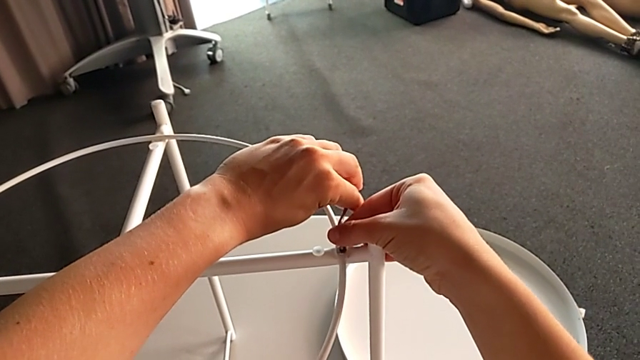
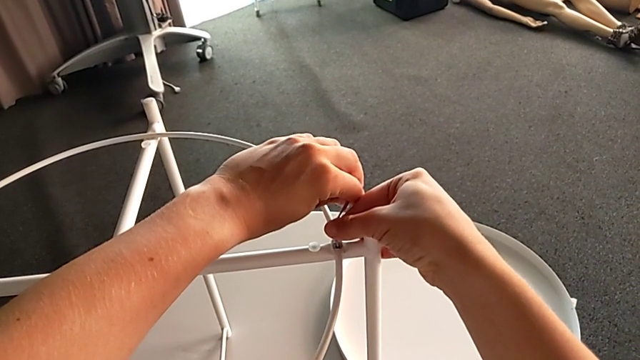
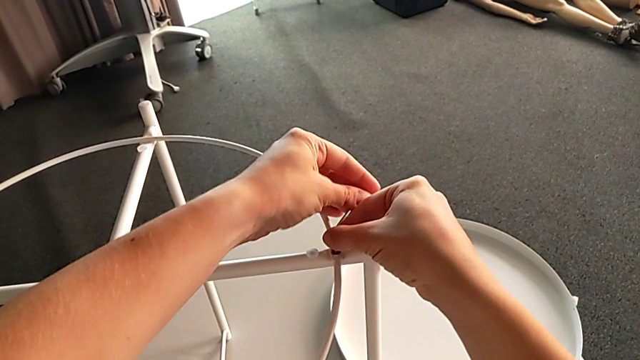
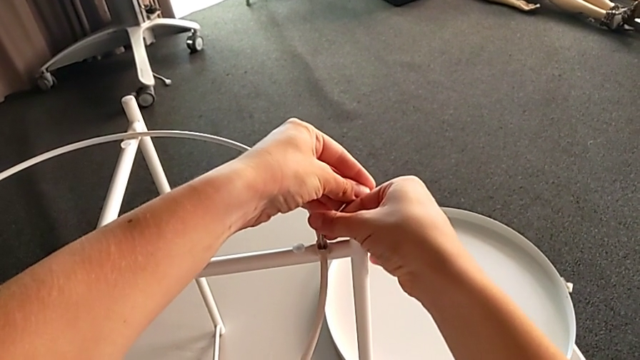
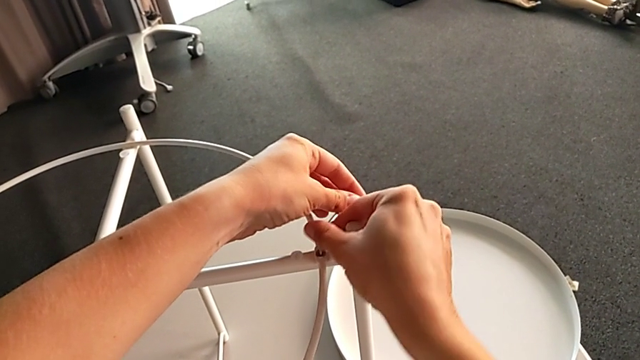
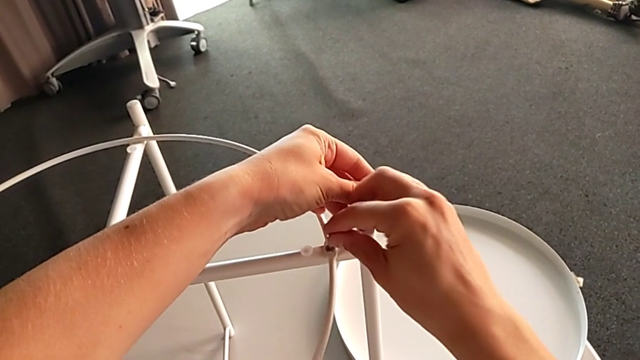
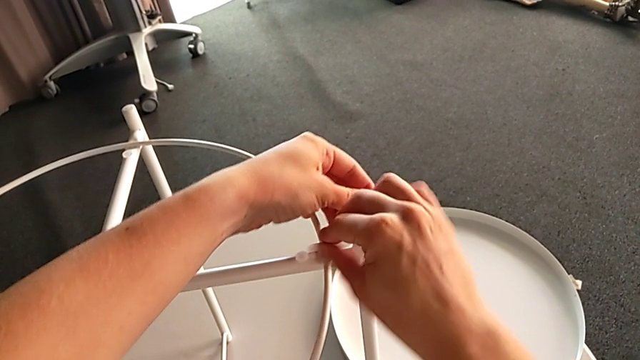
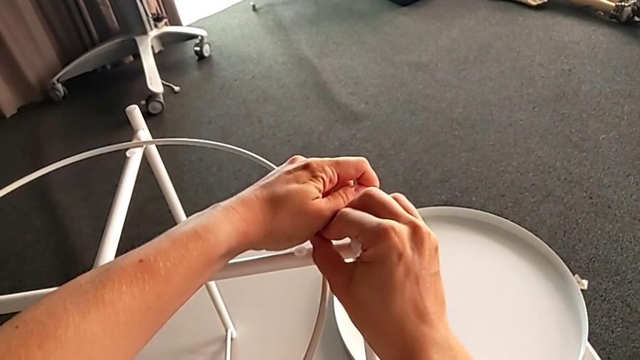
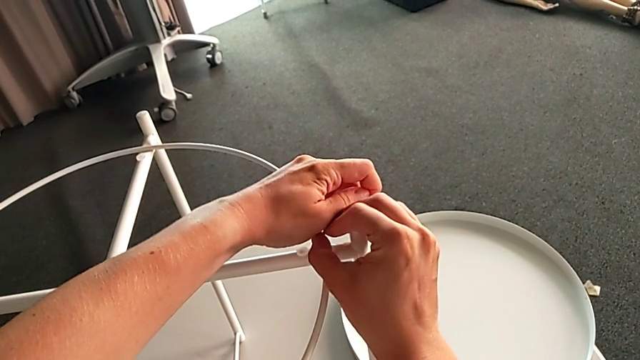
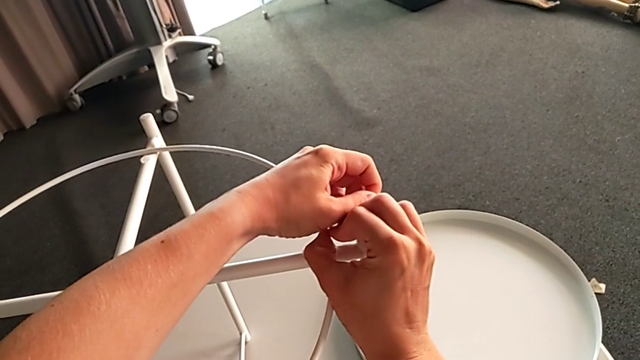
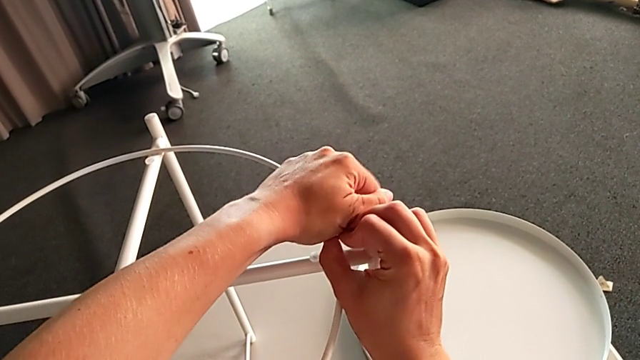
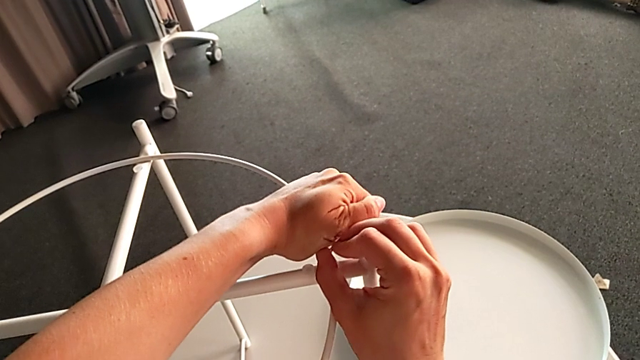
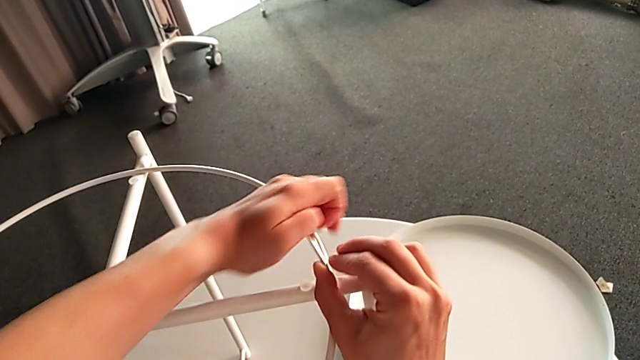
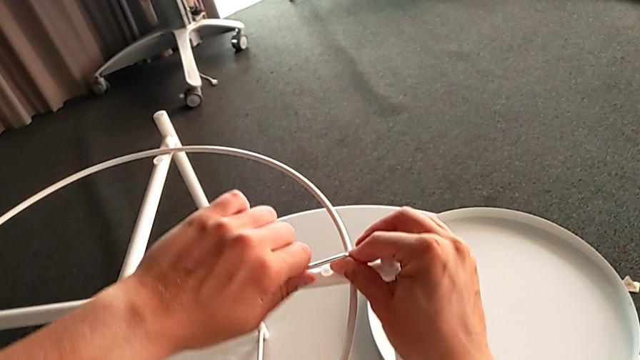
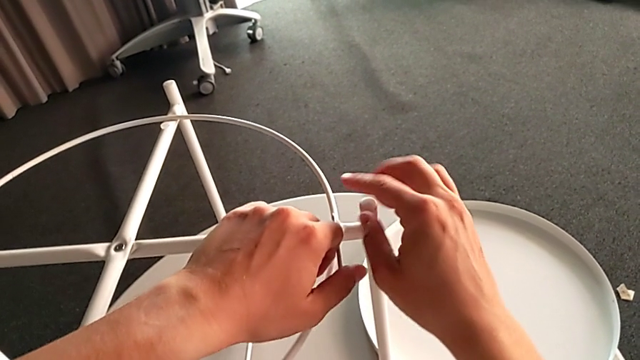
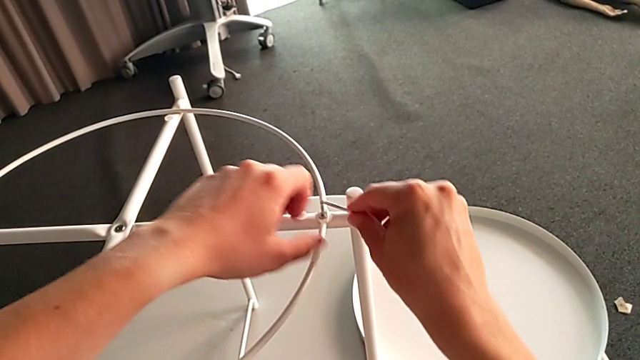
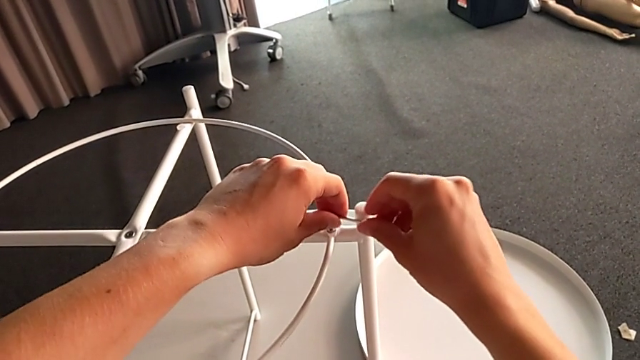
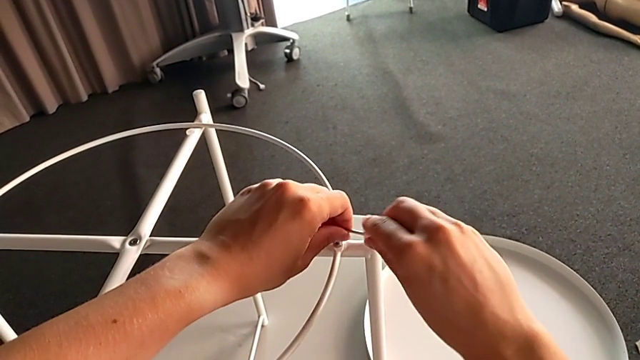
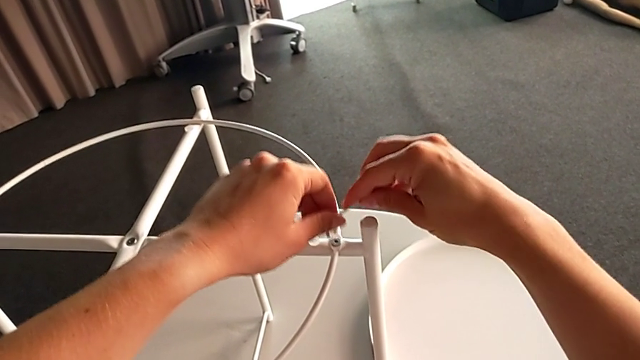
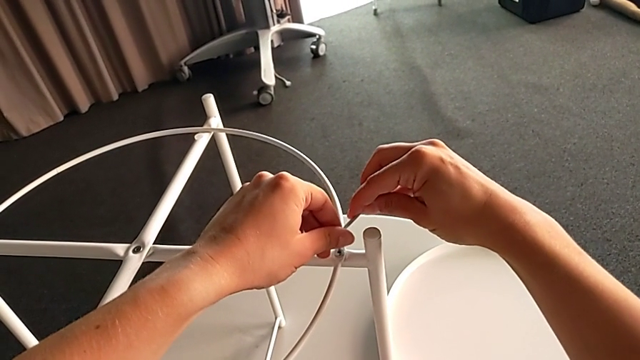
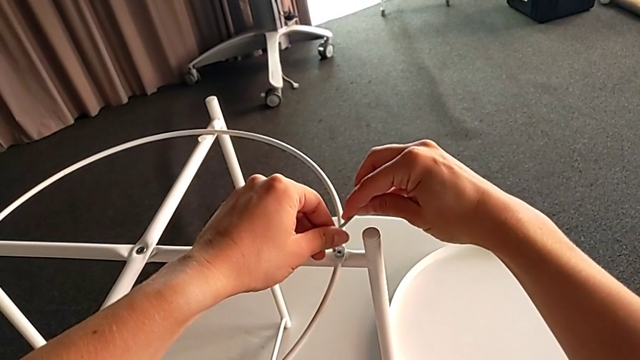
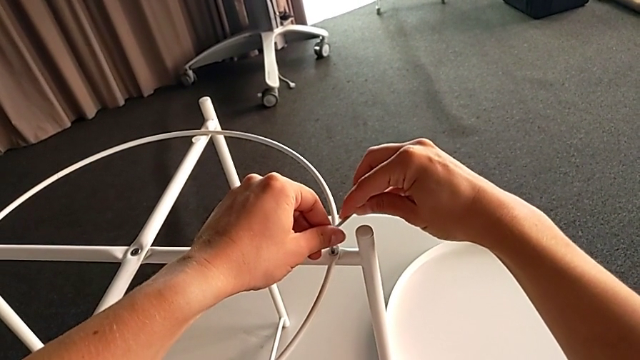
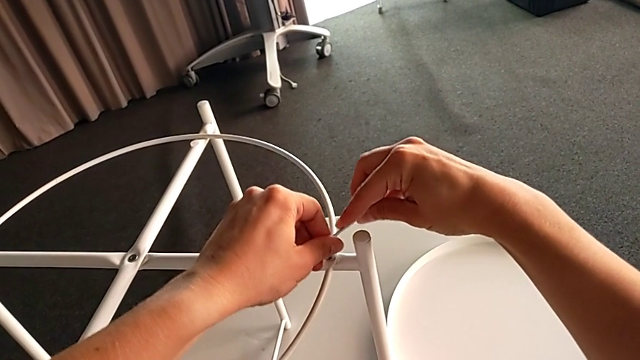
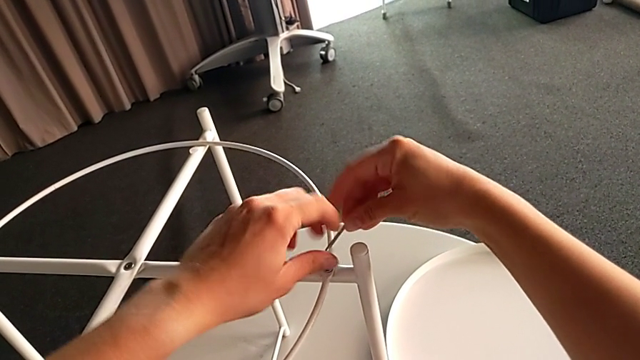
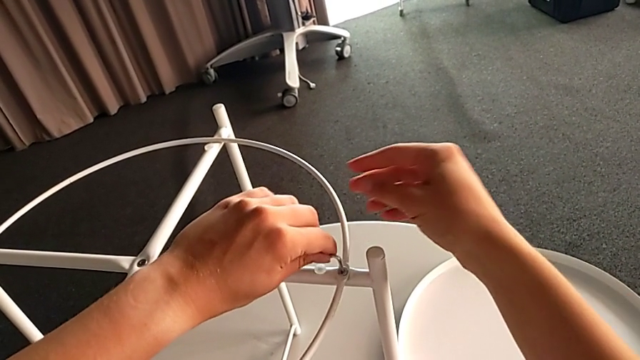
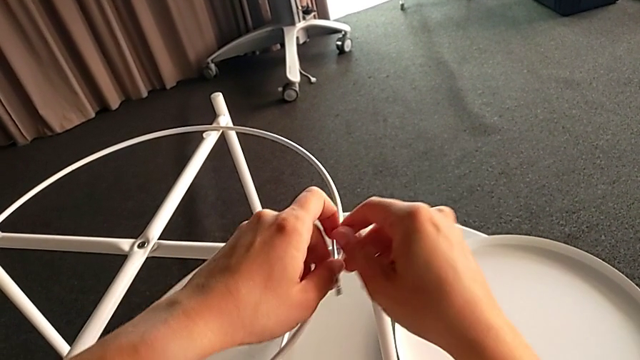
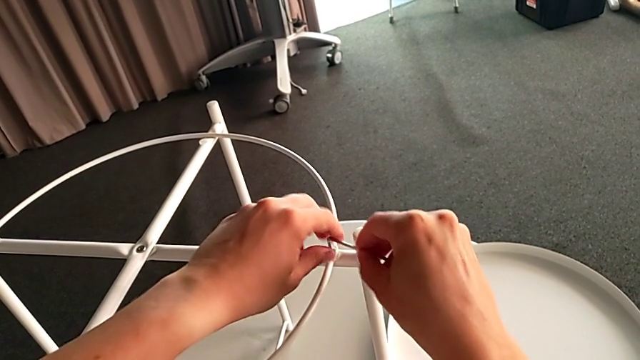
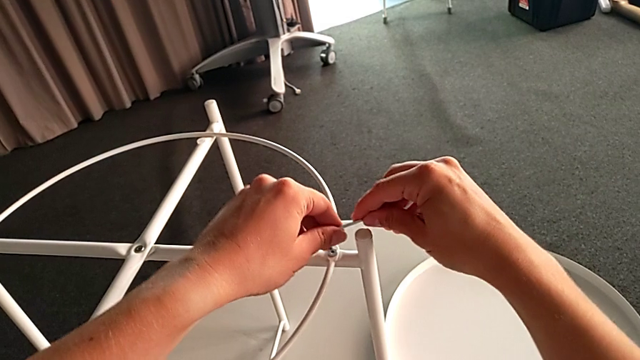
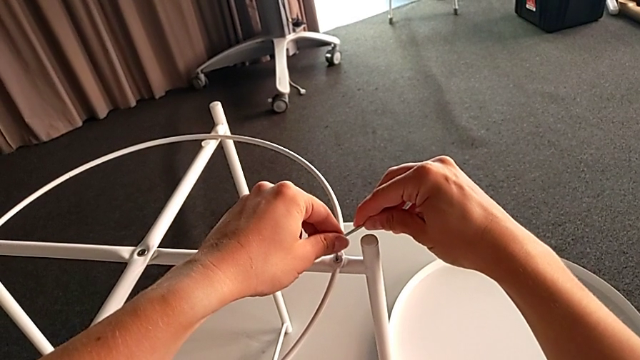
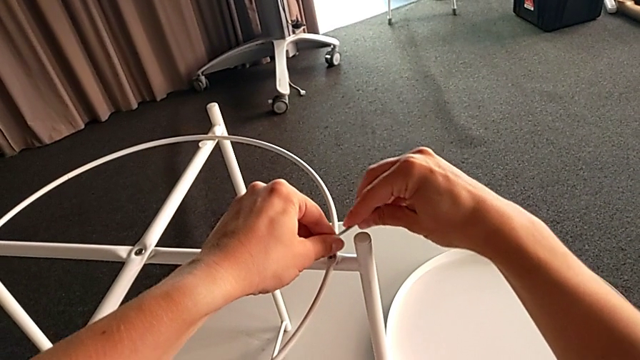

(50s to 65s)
The camera wearer is unscrewing the circle of the legs. They insert the Allen wrench and begin to unscrew the hex socket head.

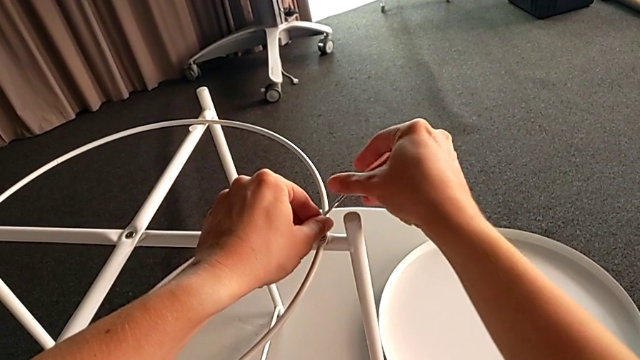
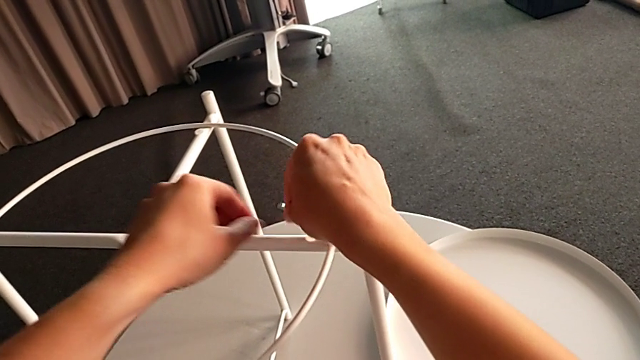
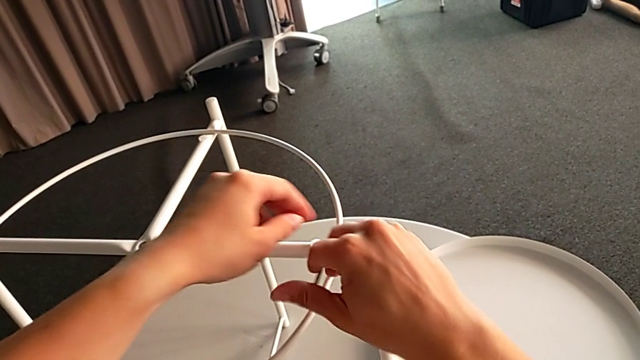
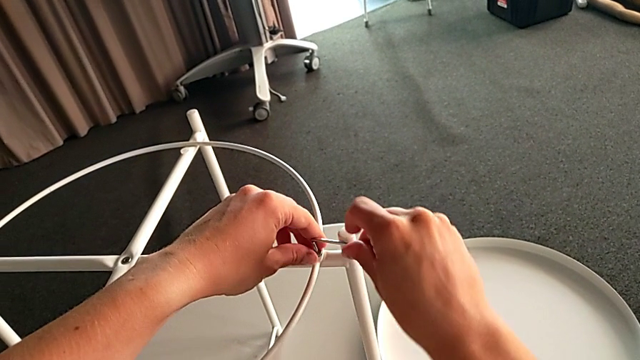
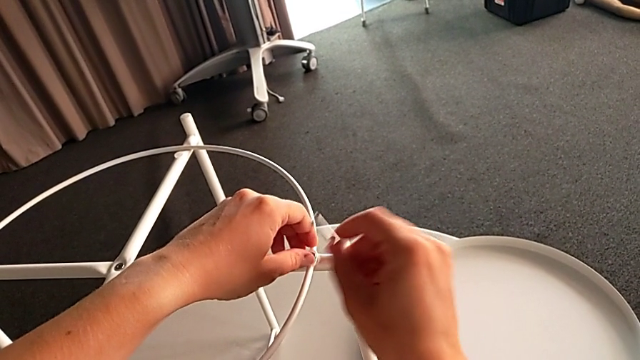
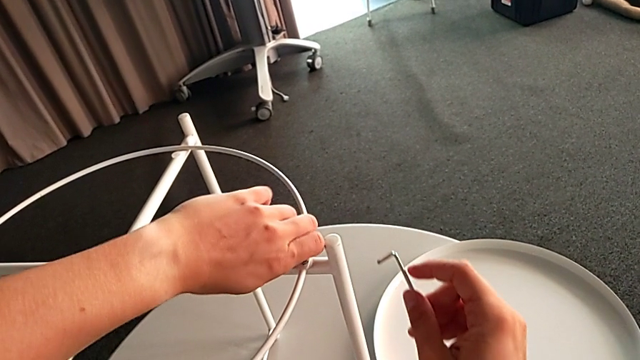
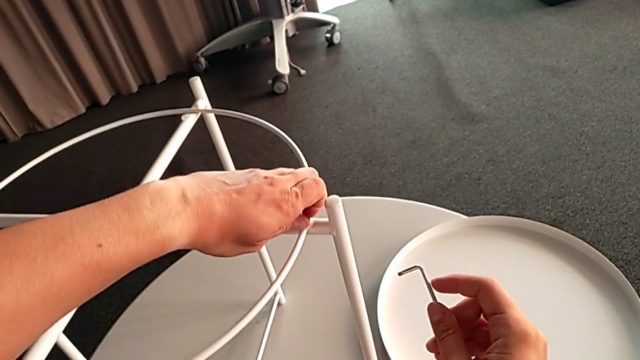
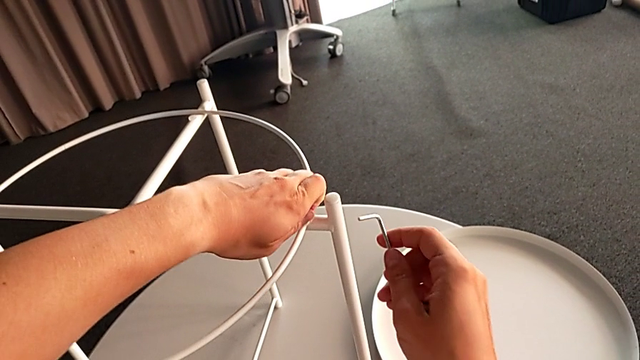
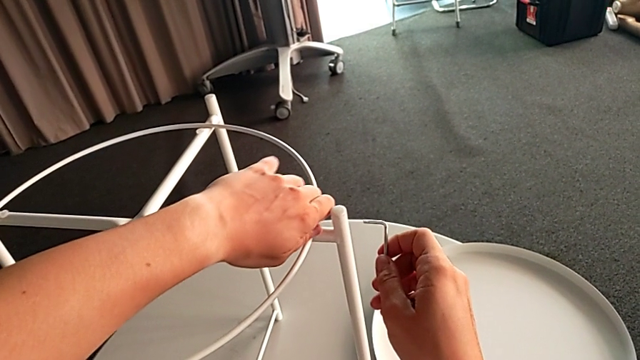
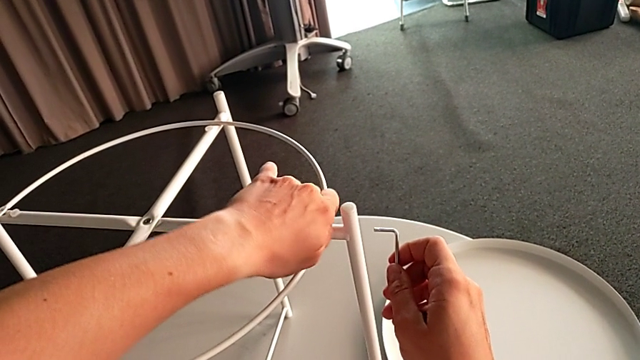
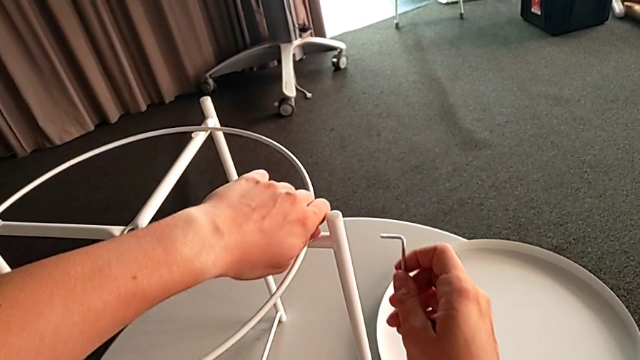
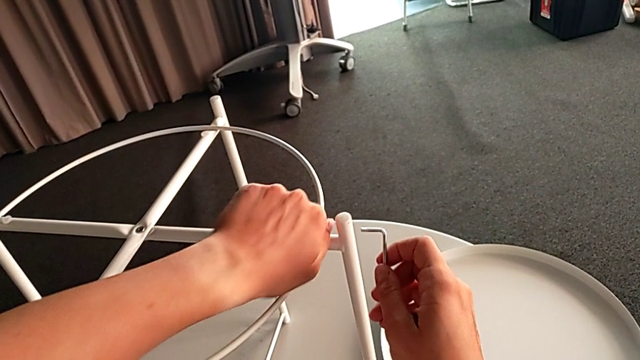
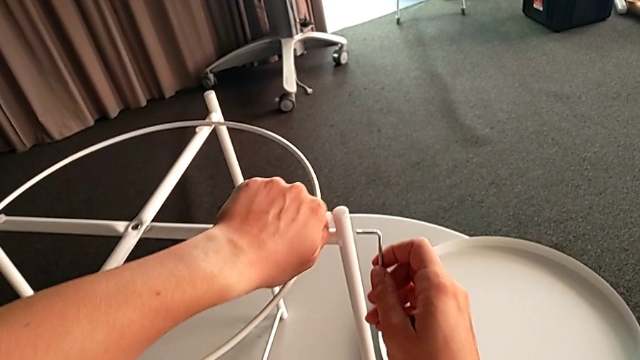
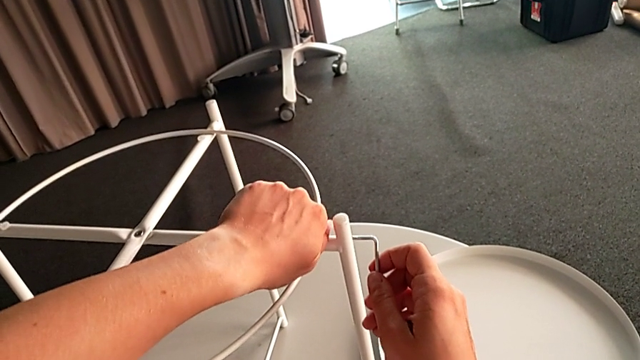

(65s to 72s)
The camera wearer is unscrewing the circle of the legs. They withdraw the Allen wrench and begin to unscrew the hex socket head.
